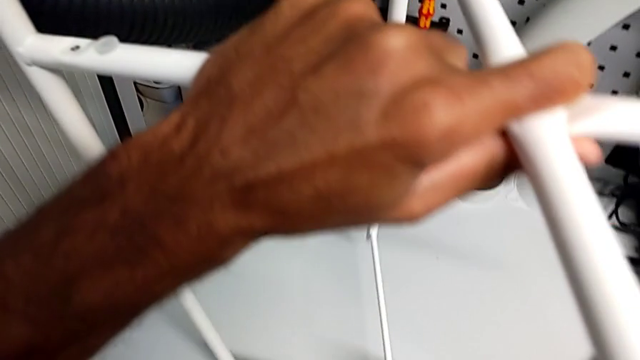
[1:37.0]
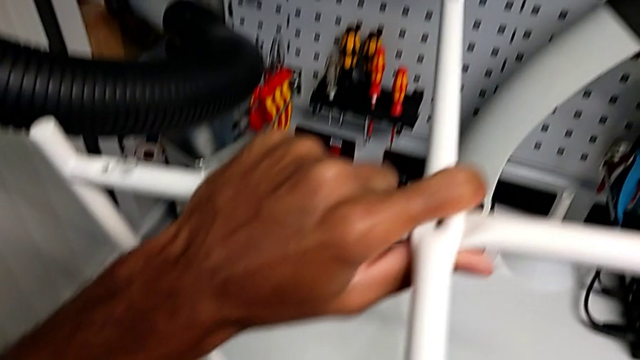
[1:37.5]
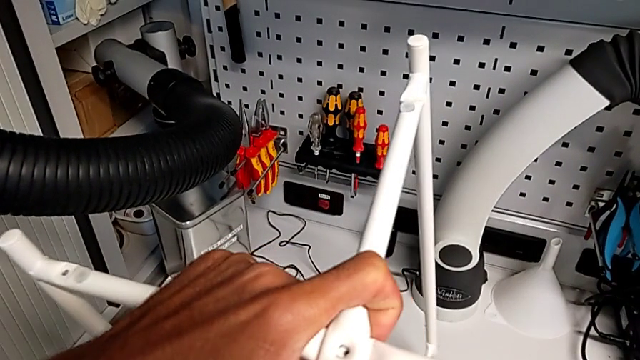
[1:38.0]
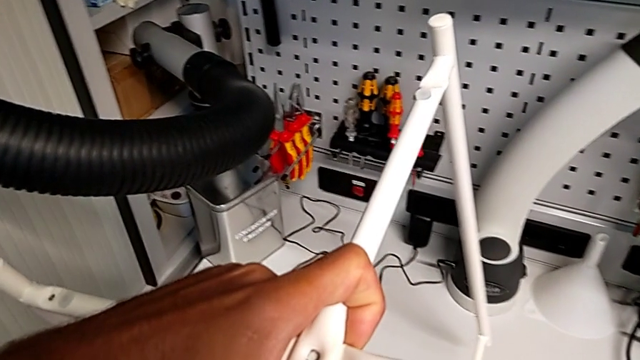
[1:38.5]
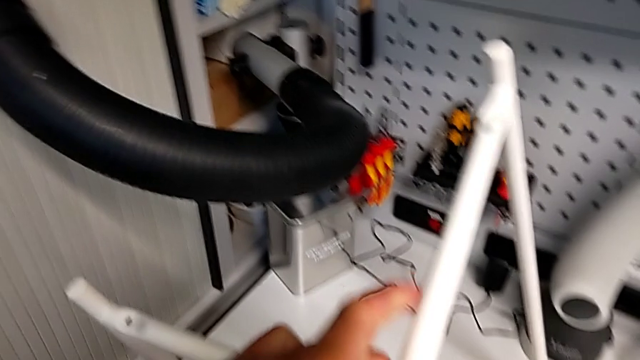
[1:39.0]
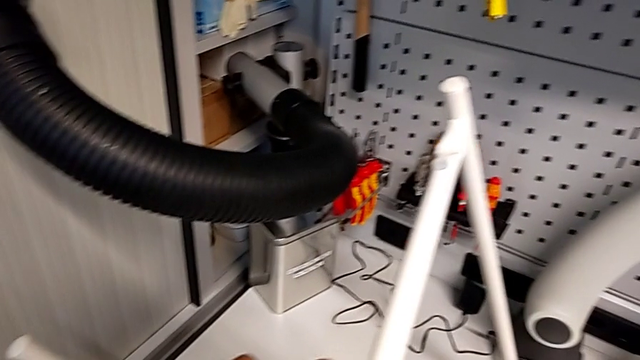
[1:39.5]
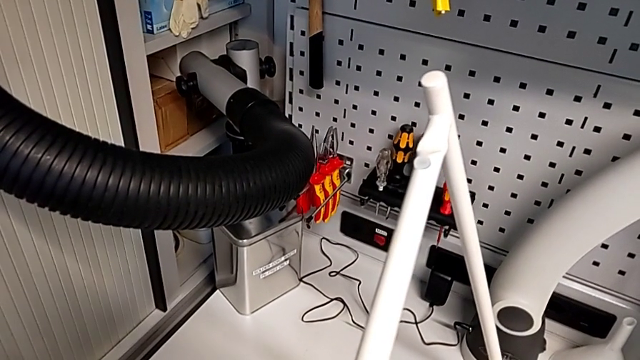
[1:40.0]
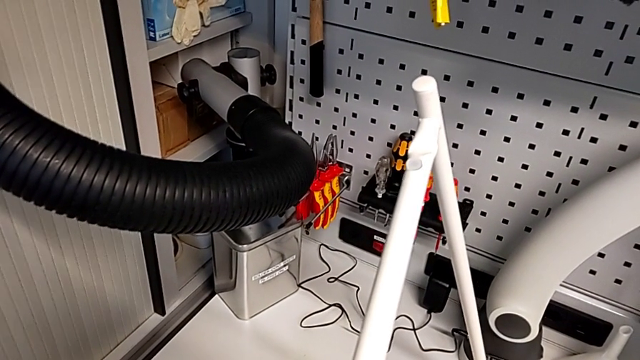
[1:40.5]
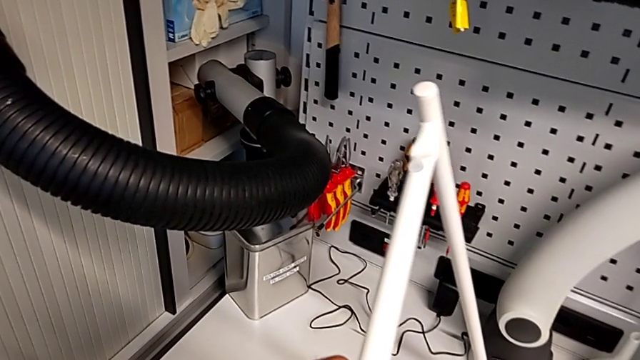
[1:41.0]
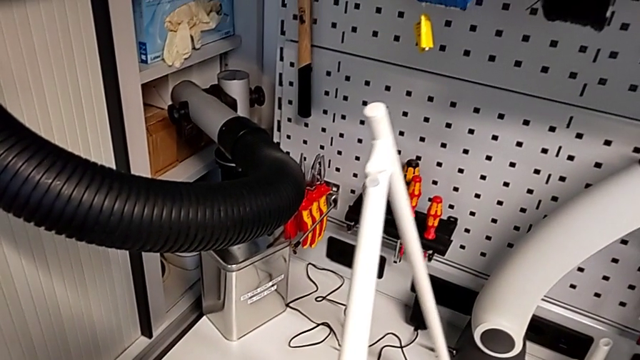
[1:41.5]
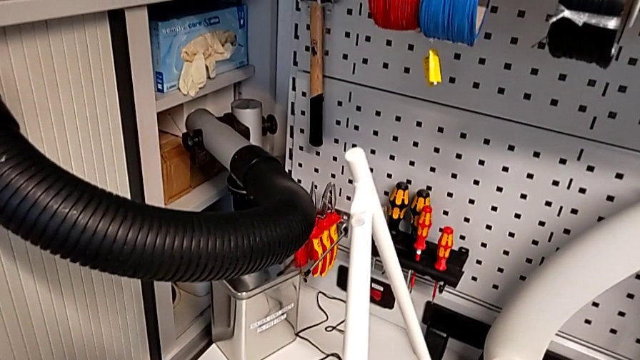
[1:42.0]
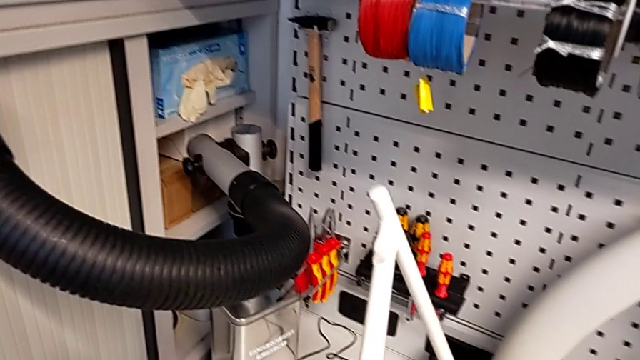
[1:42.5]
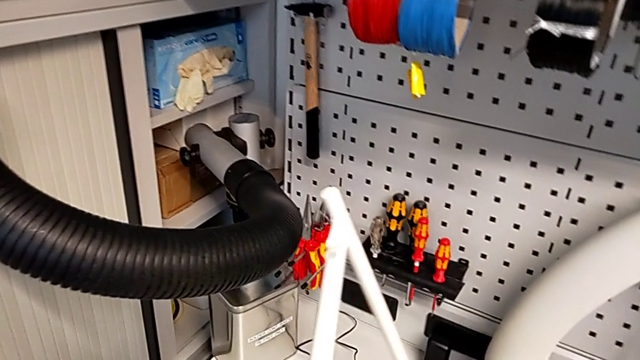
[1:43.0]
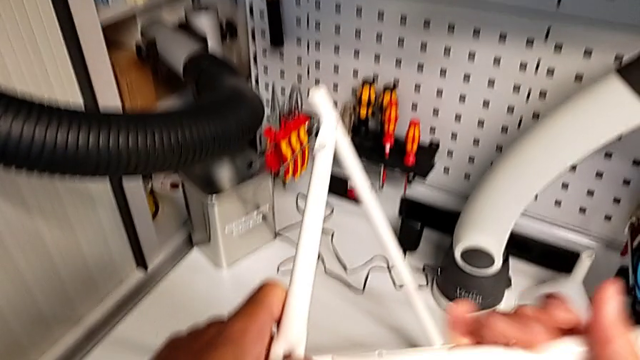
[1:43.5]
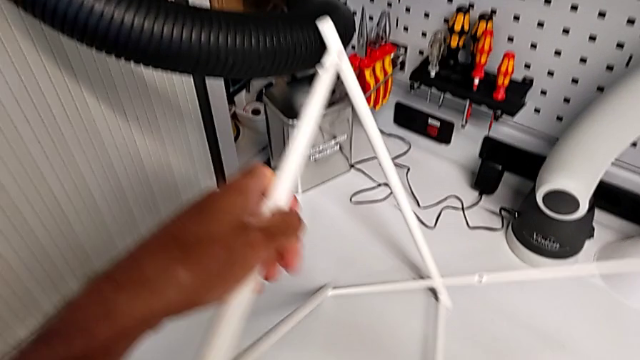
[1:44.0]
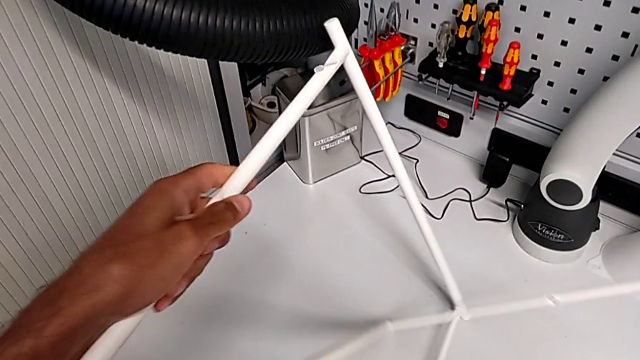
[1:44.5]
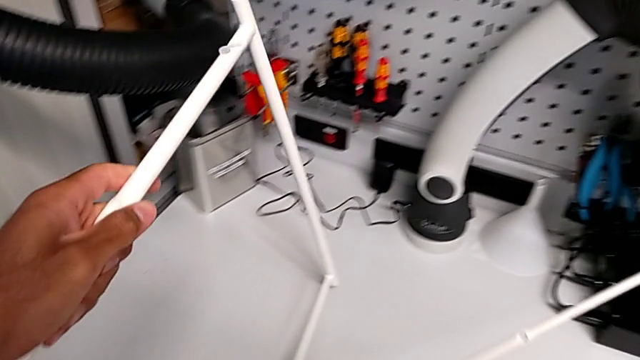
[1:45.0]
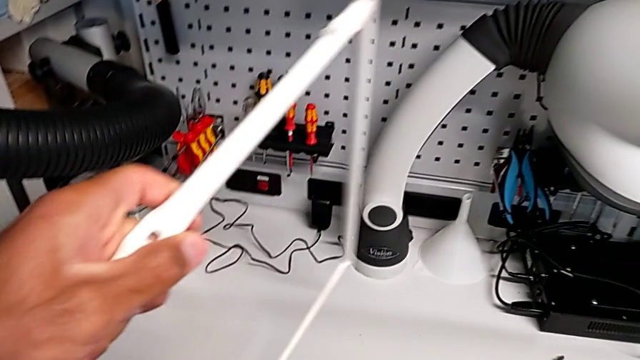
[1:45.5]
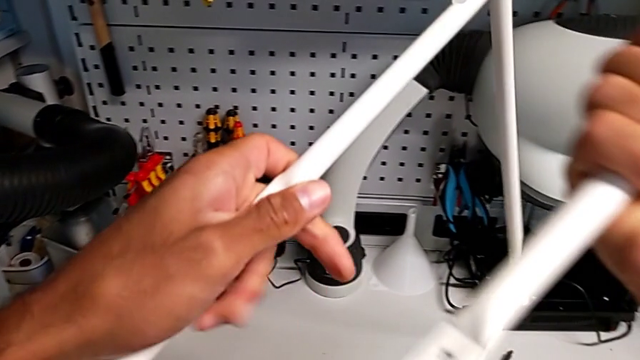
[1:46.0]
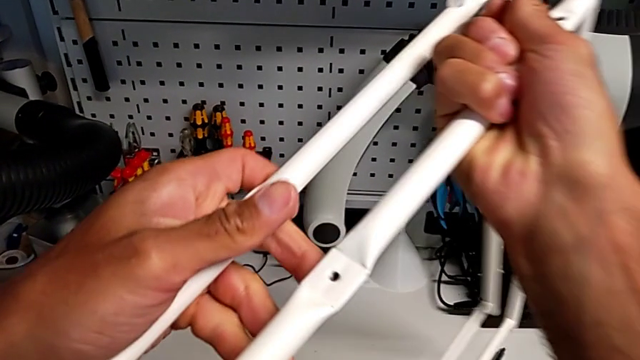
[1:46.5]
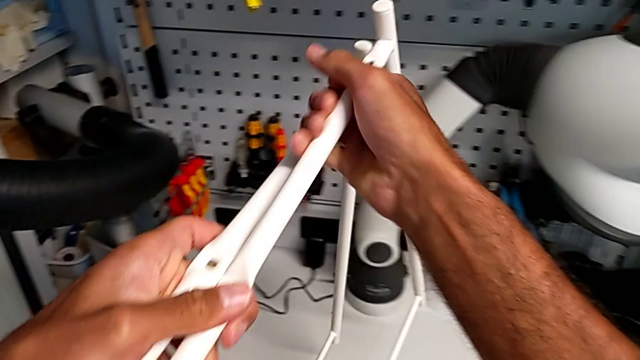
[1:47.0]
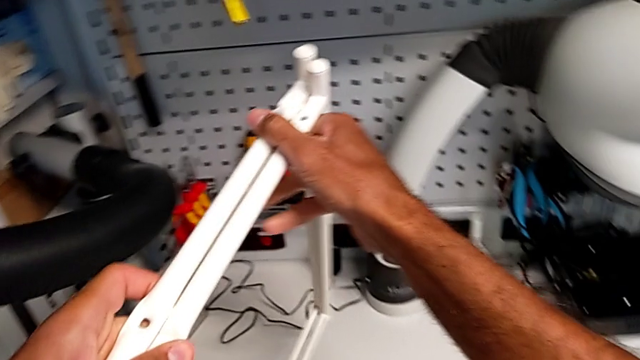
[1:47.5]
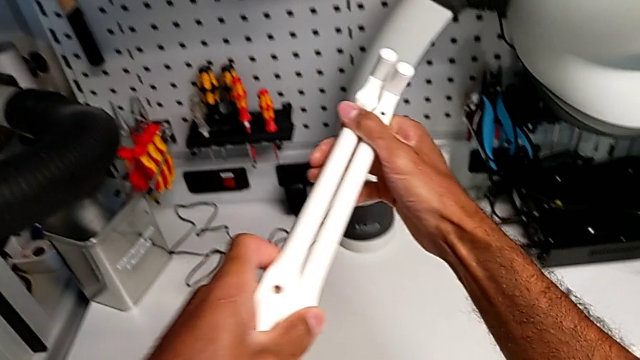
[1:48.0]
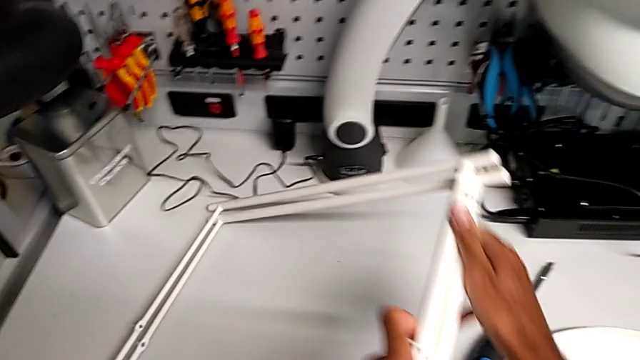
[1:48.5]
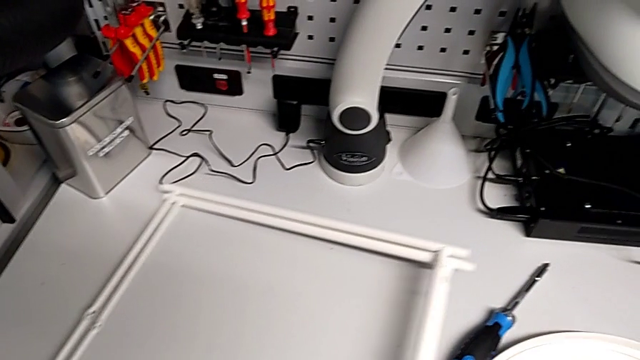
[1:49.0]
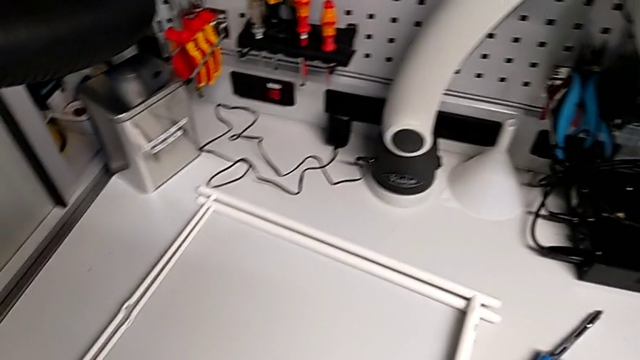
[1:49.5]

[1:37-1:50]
The camera wearer is disassembling the legs. They keep sliding the leg, disassemble it, align it and place it.
